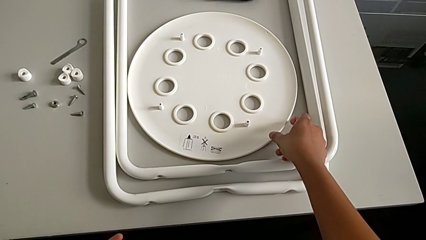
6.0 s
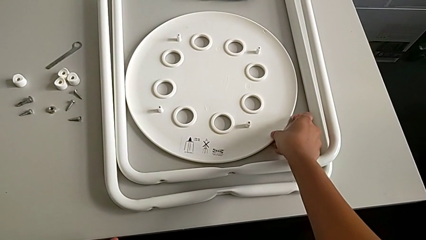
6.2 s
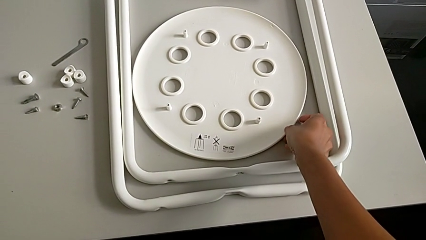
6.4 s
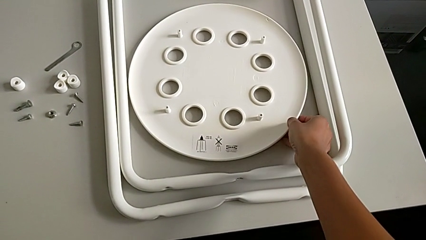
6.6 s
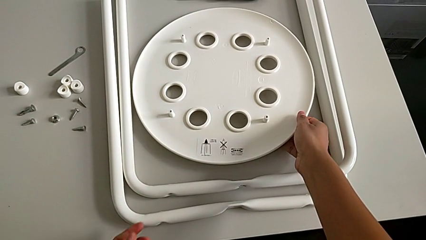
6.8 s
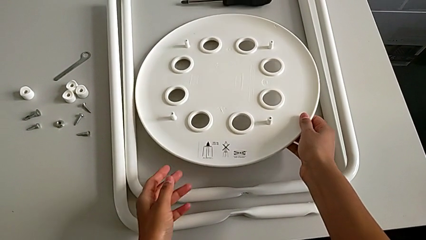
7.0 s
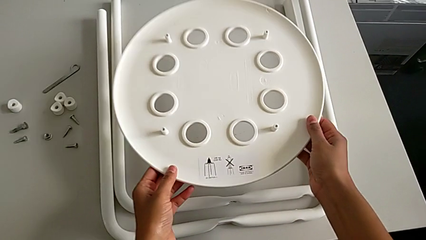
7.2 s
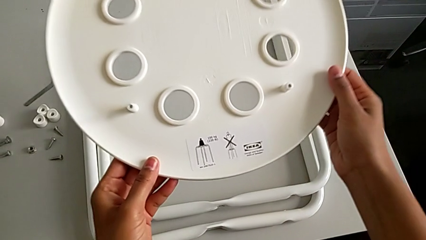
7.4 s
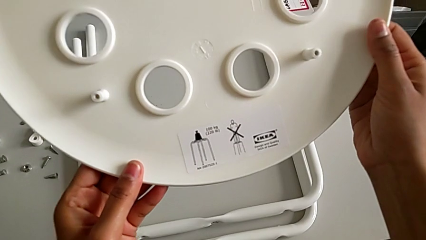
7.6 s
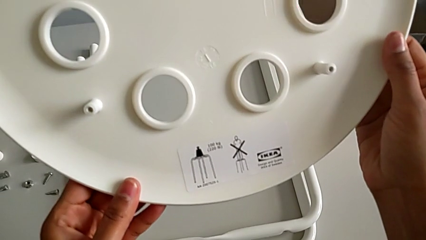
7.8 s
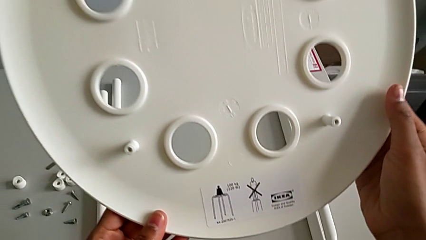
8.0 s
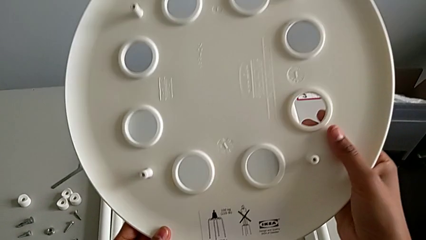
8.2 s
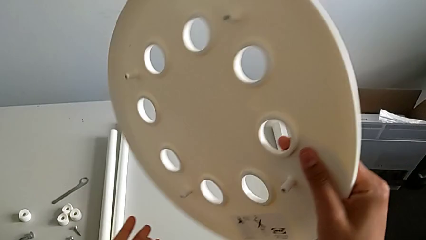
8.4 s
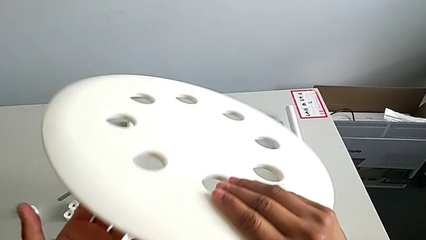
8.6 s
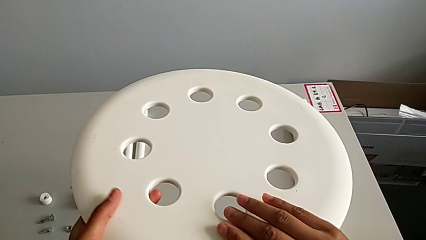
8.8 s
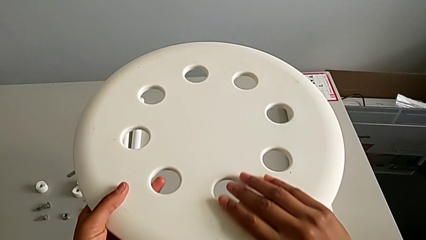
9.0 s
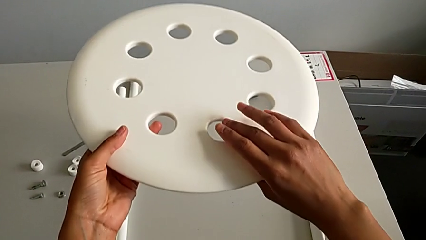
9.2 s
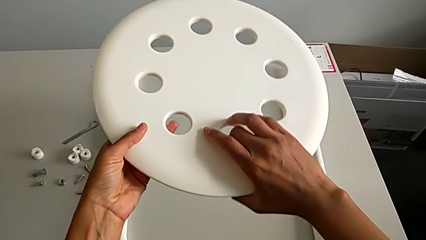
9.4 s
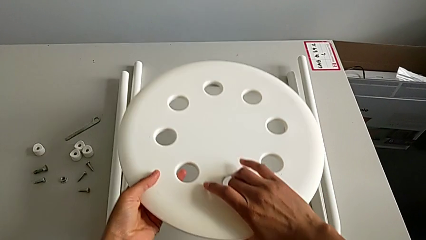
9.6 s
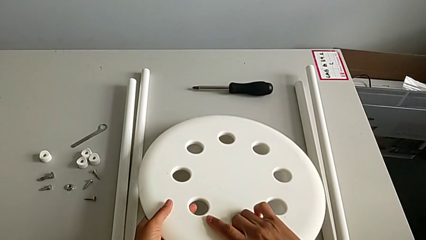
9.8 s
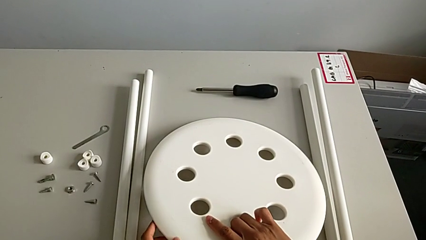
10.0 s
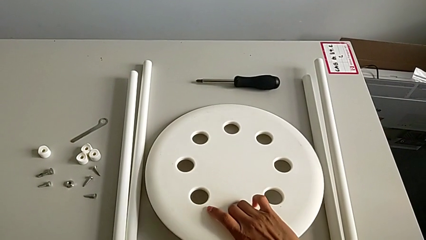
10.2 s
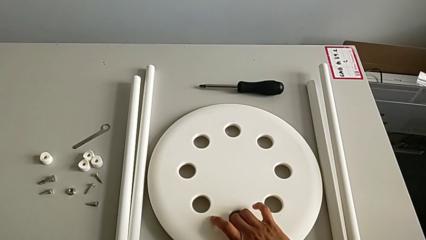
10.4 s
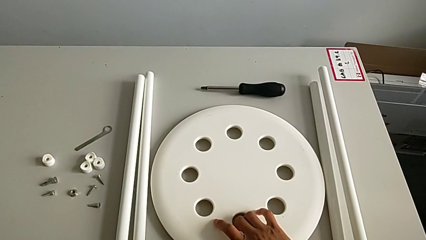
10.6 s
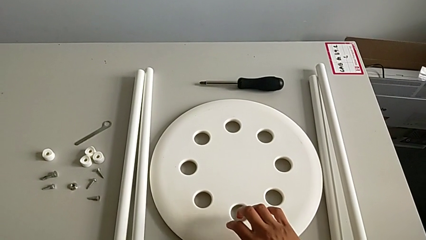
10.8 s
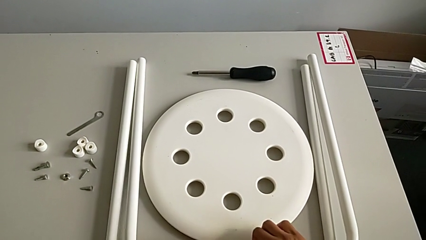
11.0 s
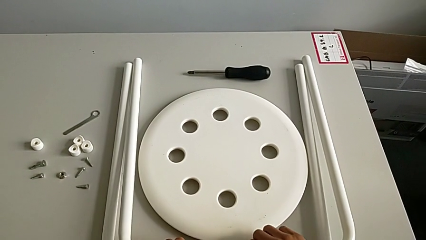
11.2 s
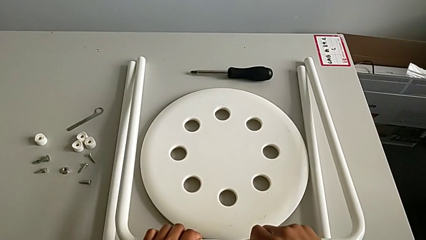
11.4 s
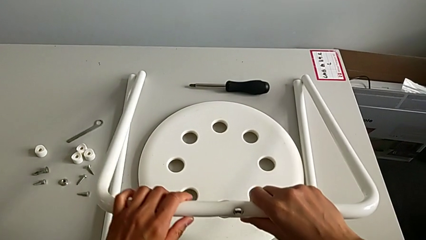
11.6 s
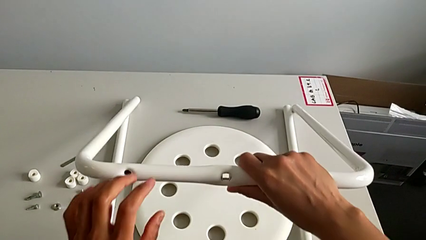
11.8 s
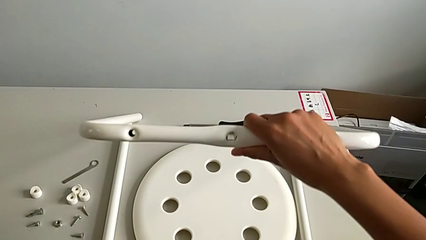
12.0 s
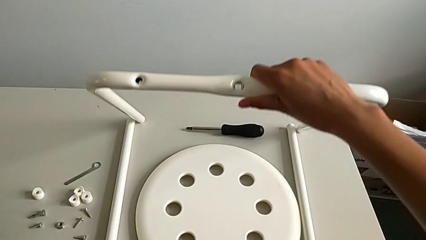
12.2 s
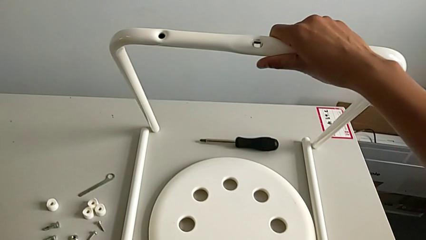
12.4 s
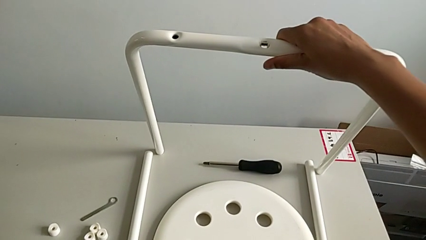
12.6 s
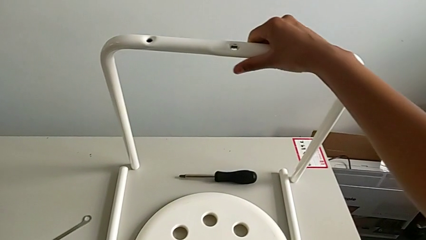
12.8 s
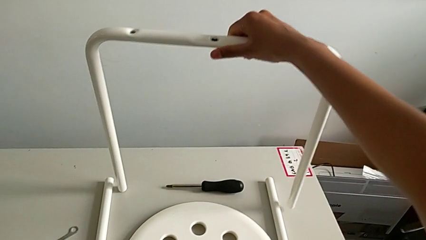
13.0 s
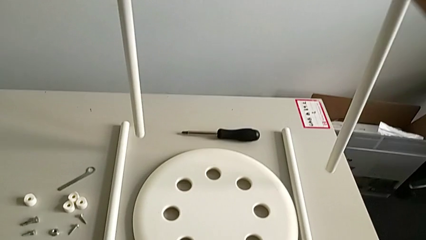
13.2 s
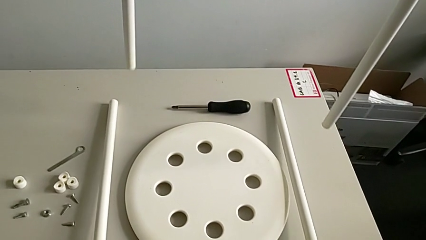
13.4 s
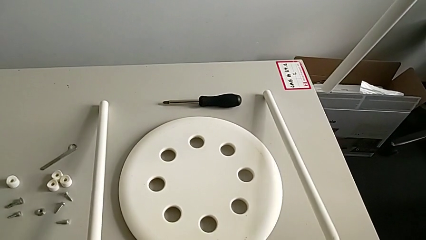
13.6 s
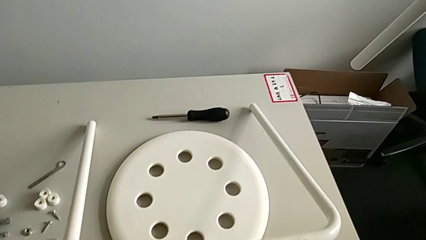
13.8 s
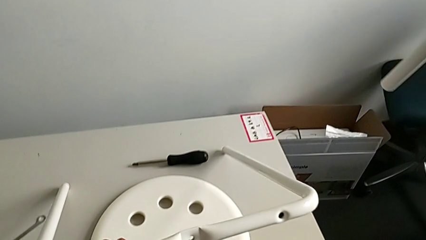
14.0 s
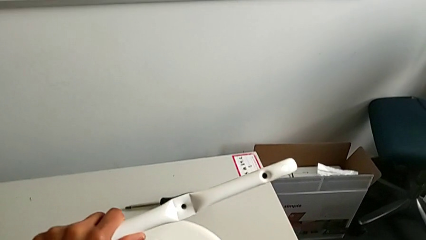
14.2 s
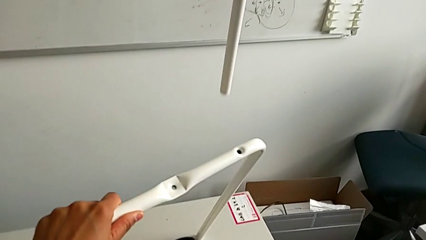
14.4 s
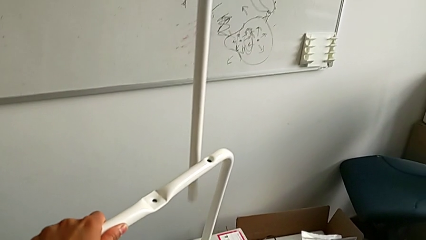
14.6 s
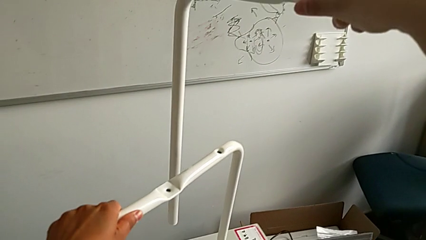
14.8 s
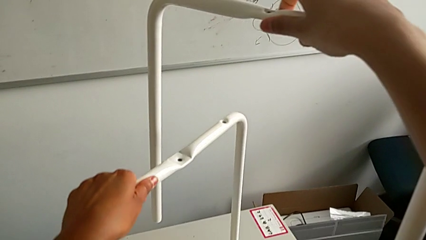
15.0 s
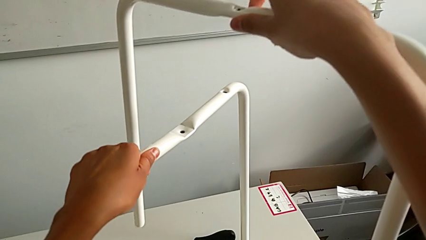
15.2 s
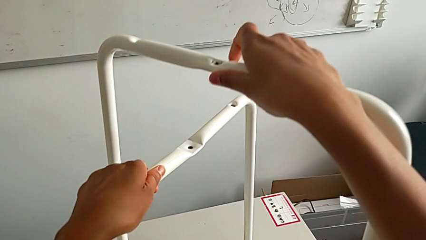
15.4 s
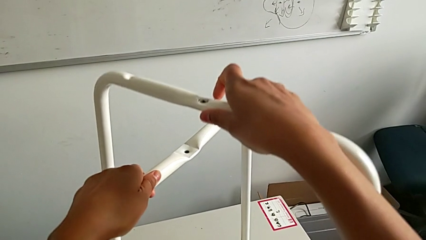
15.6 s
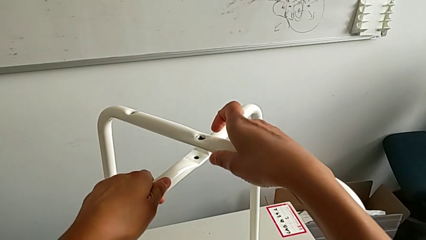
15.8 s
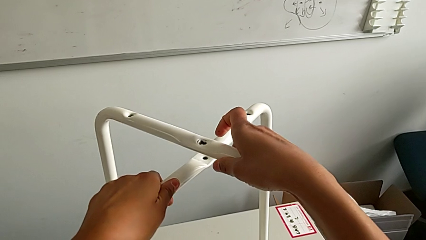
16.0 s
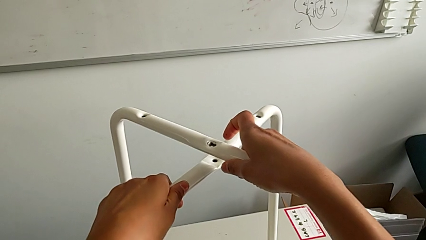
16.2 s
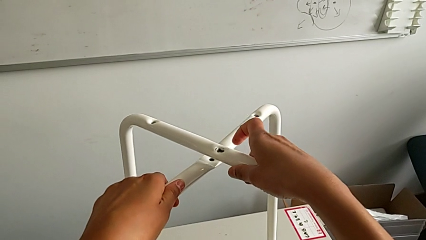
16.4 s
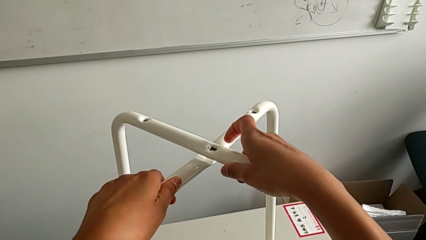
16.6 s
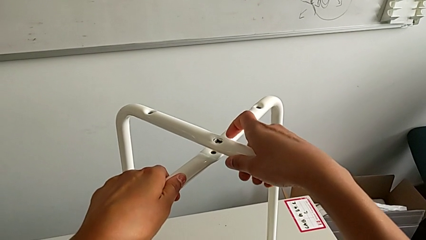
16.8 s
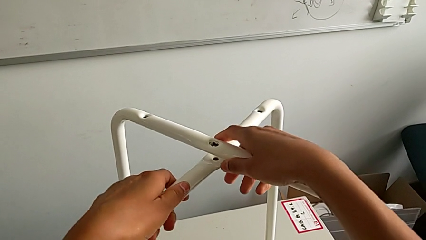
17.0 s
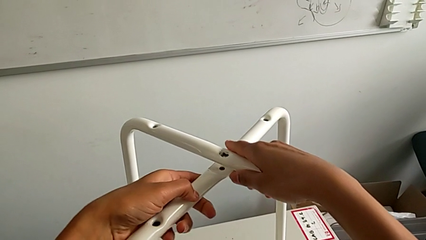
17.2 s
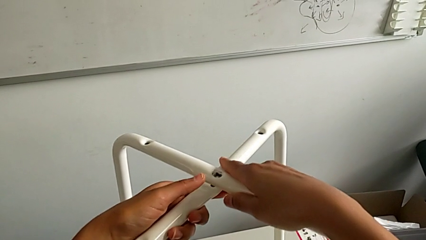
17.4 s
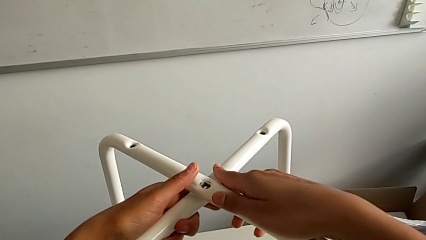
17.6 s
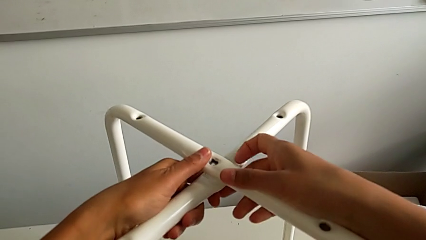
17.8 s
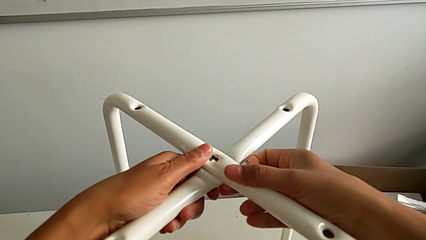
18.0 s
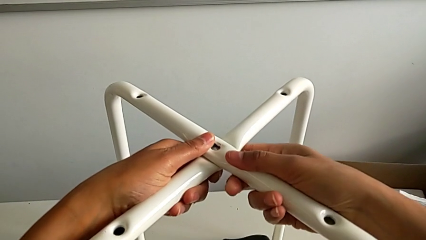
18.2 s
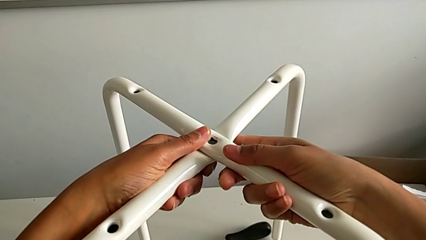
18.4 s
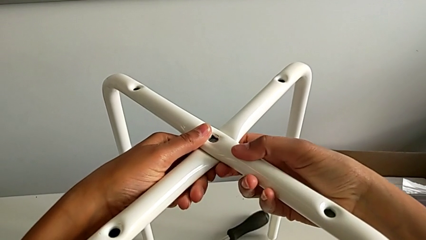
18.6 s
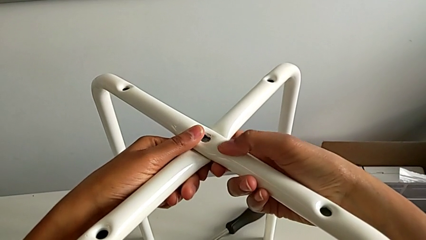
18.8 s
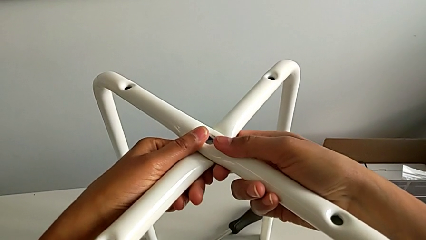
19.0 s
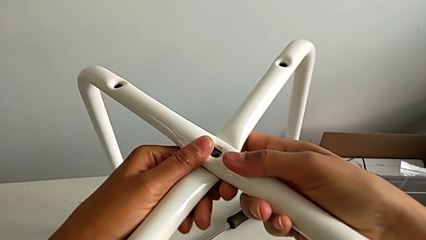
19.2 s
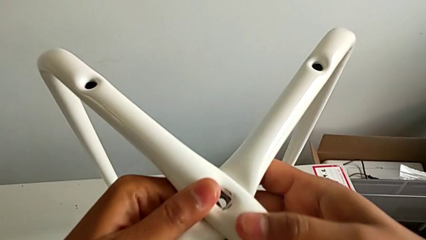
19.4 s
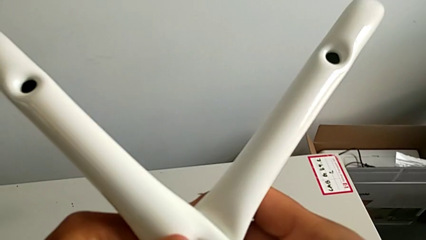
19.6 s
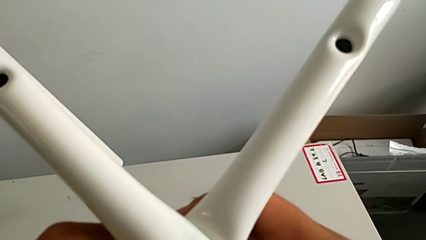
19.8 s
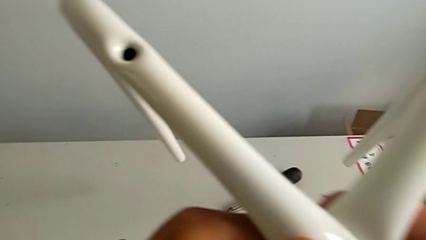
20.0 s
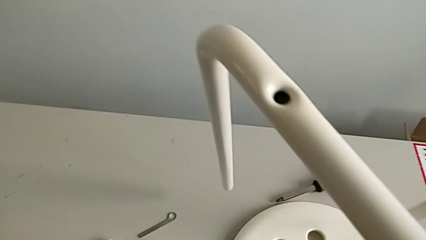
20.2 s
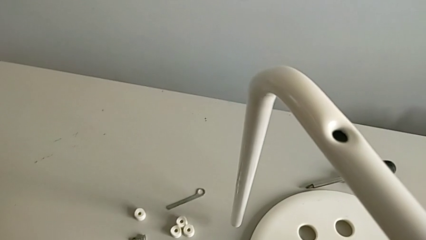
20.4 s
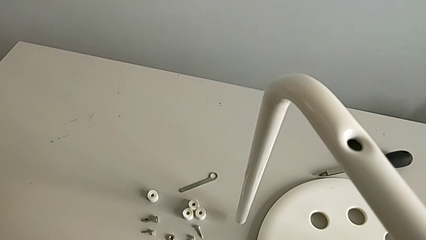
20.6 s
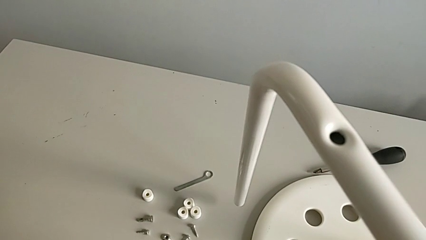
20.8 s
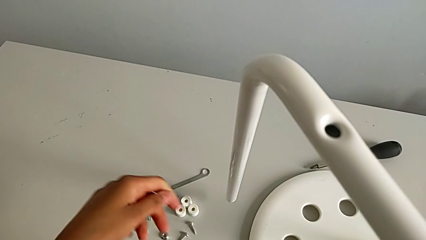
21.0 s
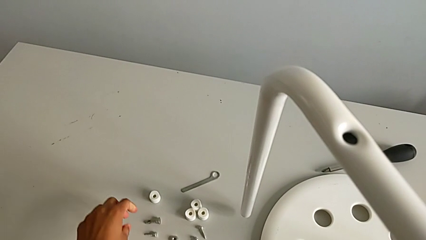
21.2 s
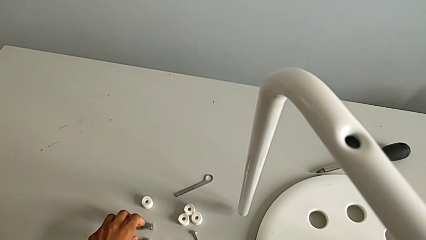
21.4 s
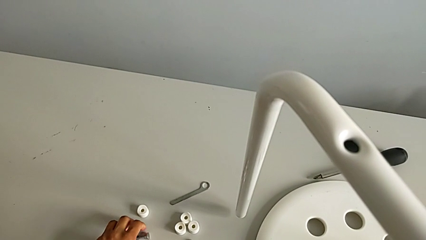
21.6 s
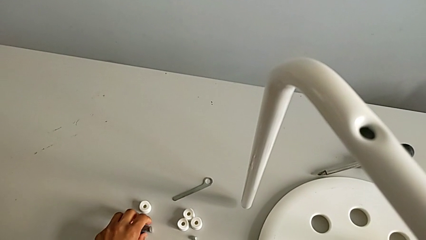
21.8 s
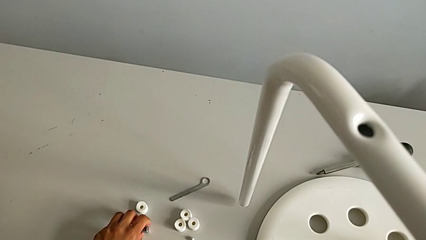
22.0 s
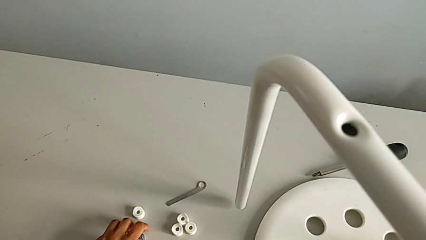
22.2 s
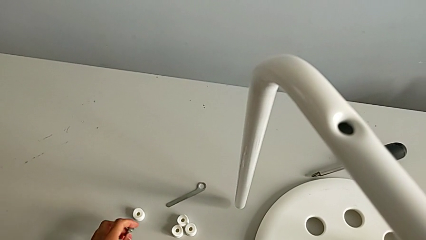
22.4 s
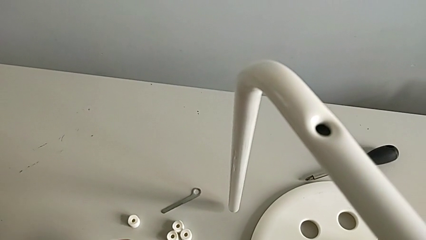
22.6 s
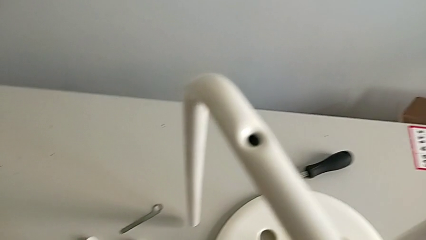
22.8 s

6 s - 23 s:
The camera wearer is assembling the legs together. They grab the seat, rotate it, place it, grab the leg twice, assemble it, align it, place it and grab the first bolt.
